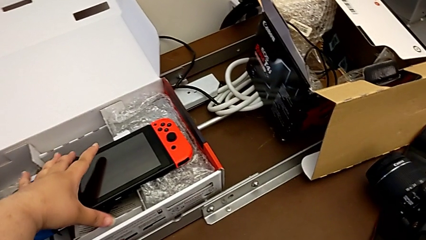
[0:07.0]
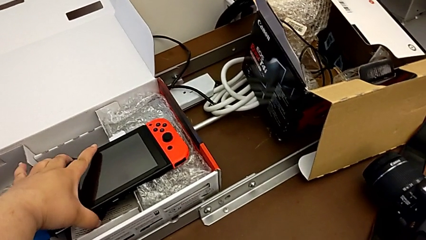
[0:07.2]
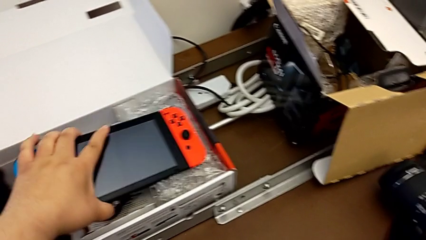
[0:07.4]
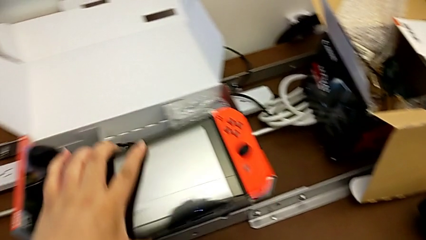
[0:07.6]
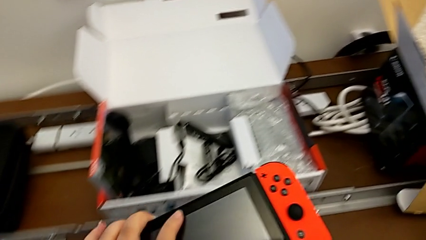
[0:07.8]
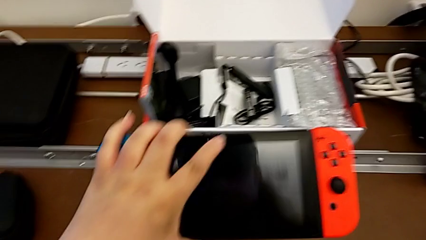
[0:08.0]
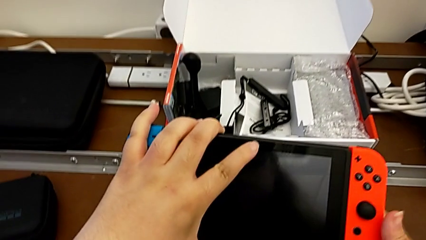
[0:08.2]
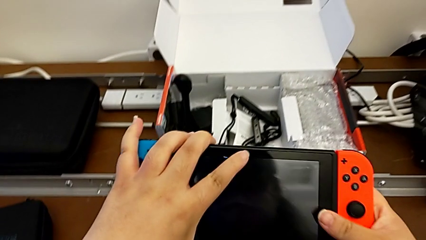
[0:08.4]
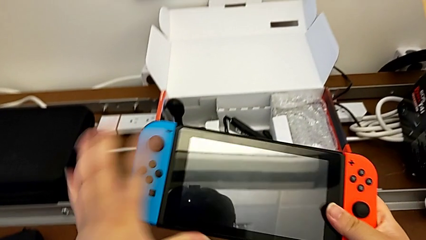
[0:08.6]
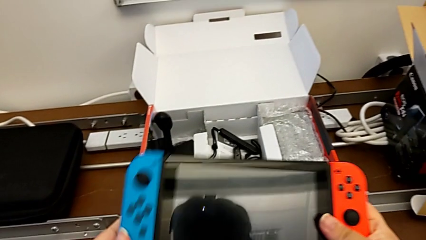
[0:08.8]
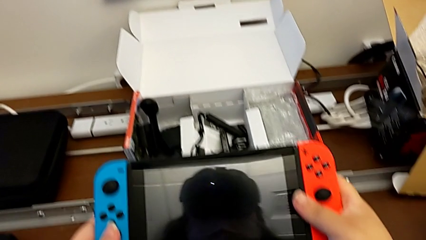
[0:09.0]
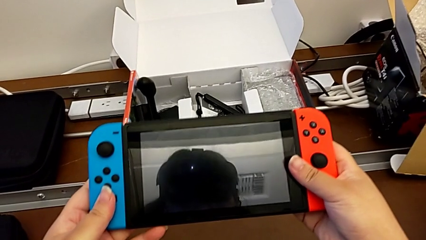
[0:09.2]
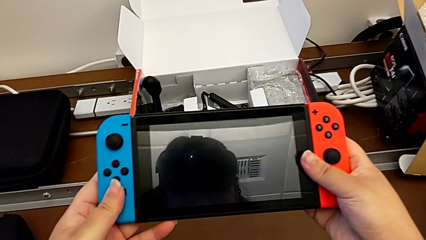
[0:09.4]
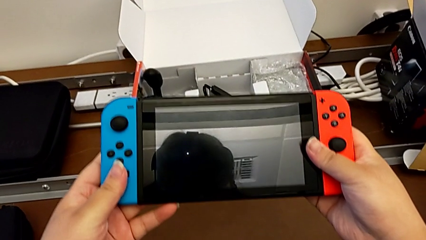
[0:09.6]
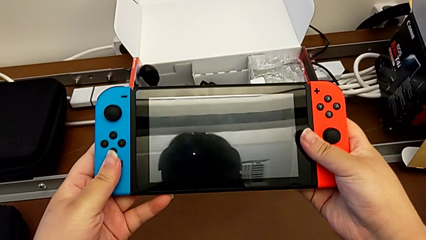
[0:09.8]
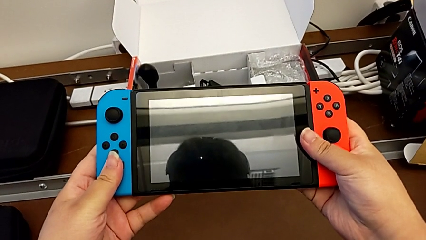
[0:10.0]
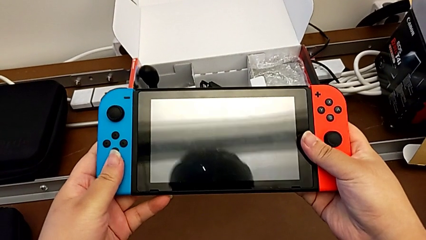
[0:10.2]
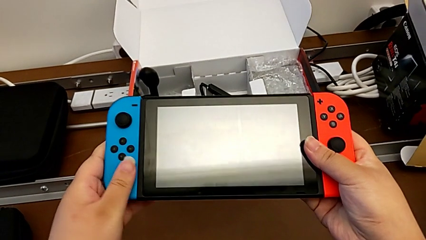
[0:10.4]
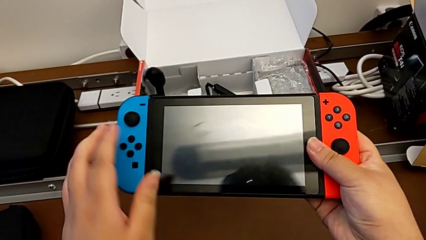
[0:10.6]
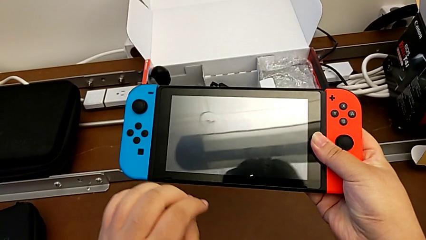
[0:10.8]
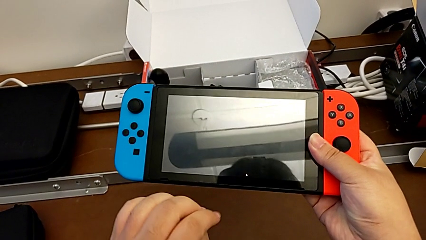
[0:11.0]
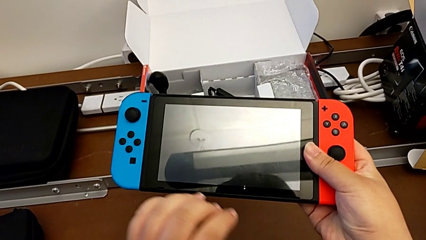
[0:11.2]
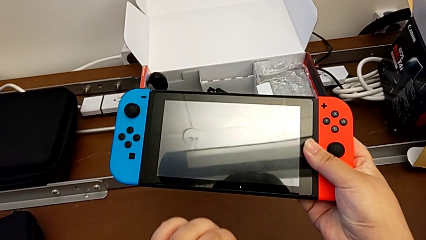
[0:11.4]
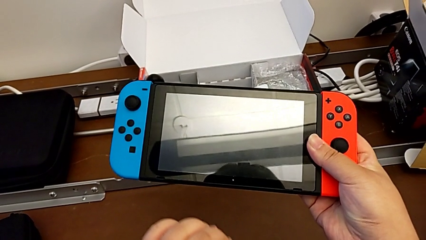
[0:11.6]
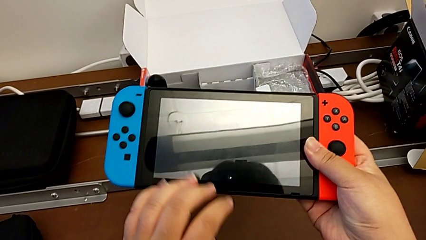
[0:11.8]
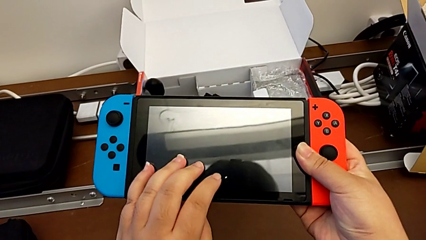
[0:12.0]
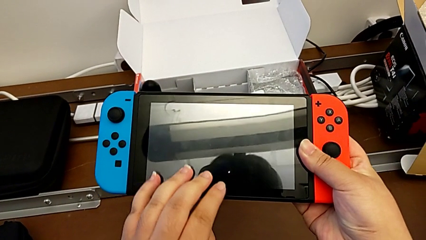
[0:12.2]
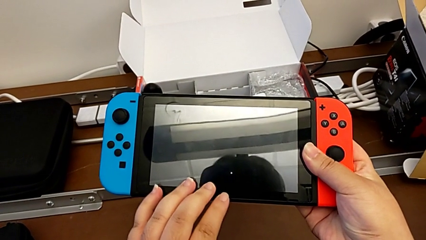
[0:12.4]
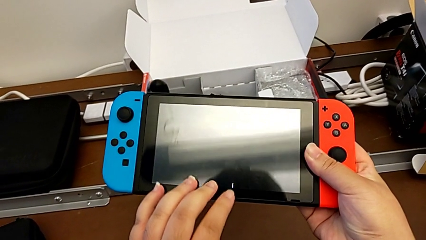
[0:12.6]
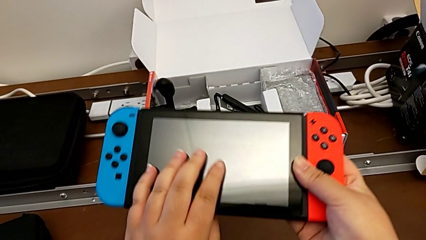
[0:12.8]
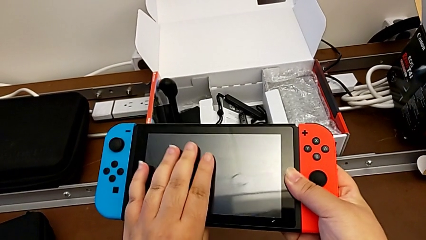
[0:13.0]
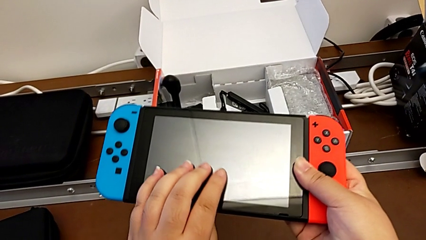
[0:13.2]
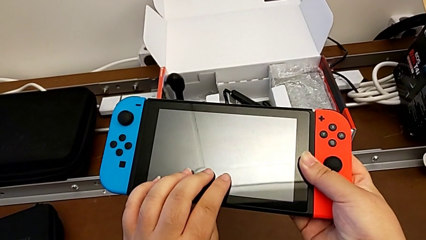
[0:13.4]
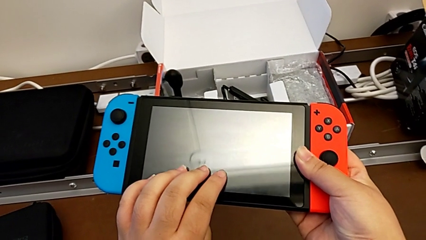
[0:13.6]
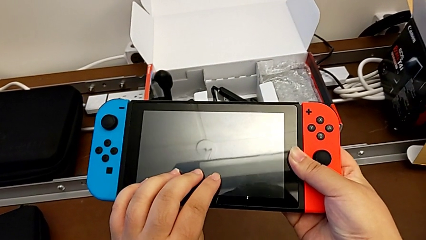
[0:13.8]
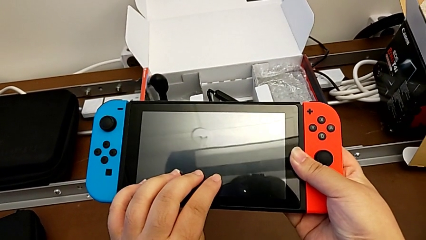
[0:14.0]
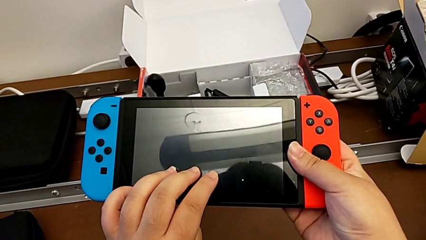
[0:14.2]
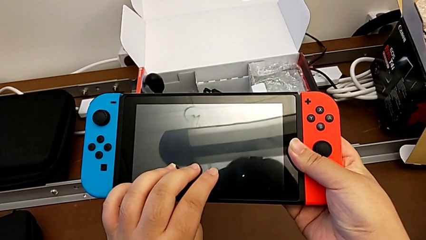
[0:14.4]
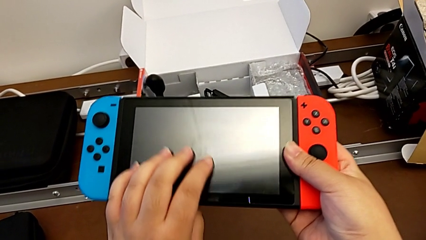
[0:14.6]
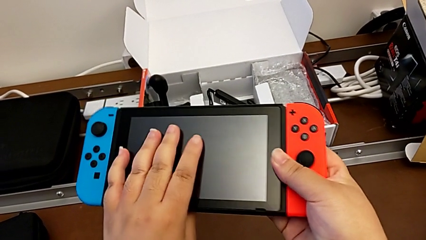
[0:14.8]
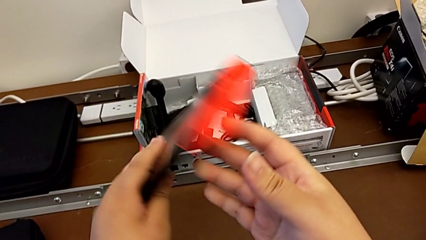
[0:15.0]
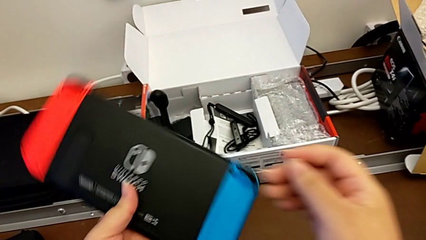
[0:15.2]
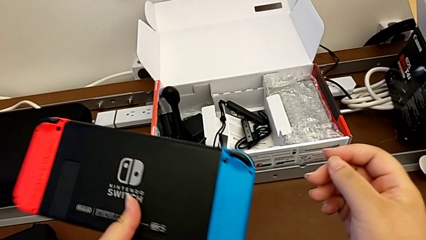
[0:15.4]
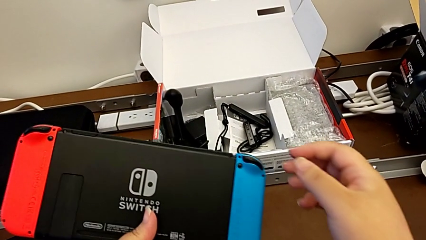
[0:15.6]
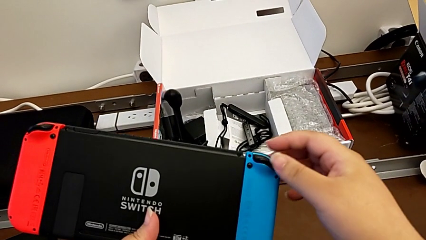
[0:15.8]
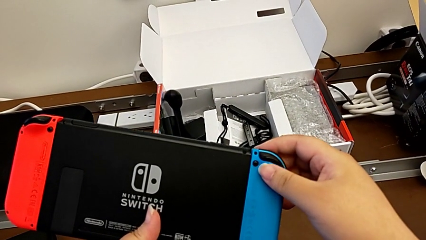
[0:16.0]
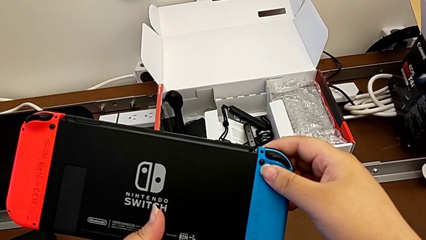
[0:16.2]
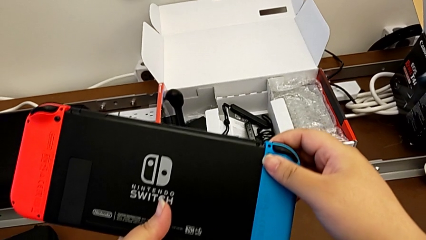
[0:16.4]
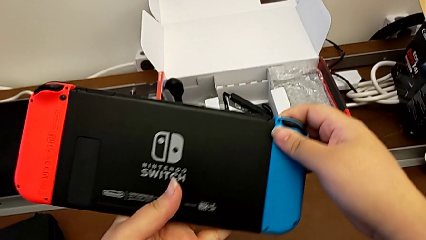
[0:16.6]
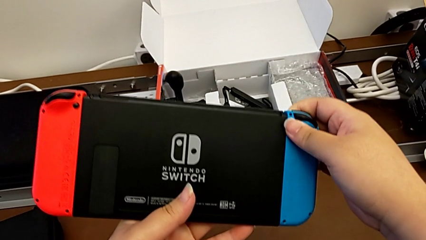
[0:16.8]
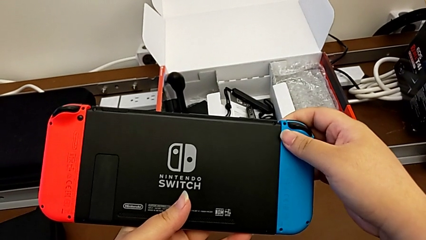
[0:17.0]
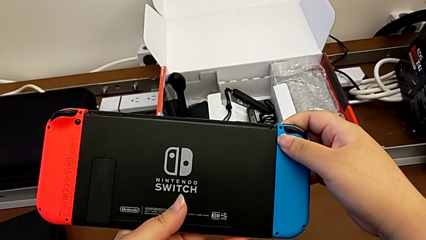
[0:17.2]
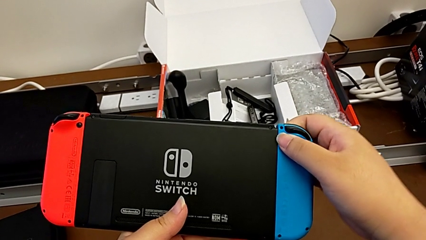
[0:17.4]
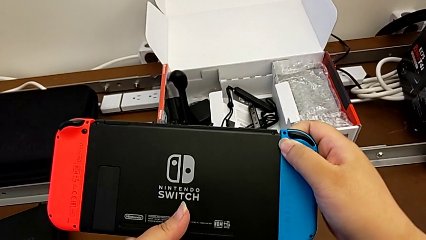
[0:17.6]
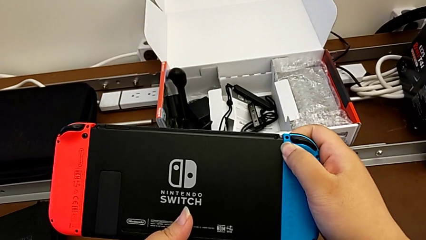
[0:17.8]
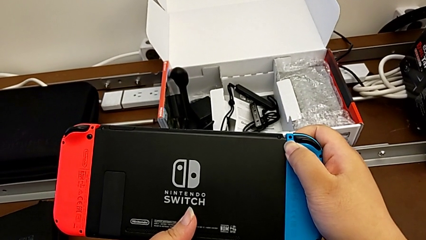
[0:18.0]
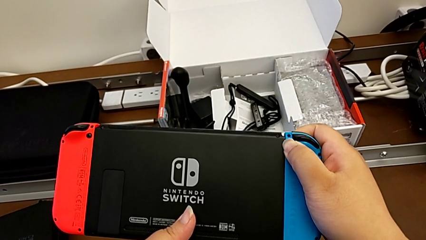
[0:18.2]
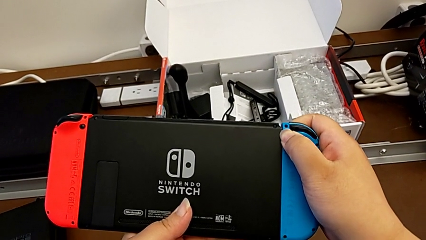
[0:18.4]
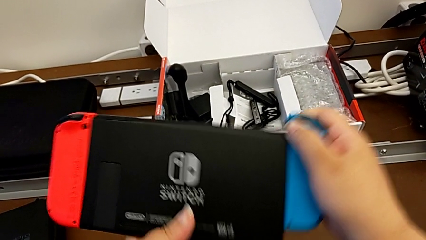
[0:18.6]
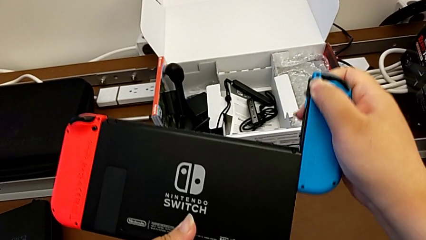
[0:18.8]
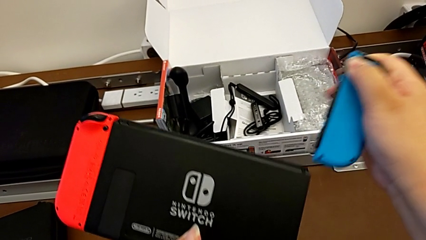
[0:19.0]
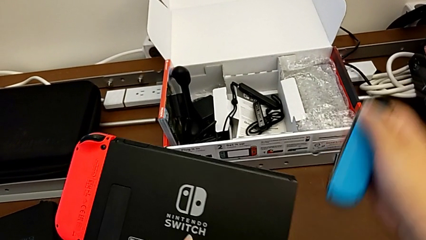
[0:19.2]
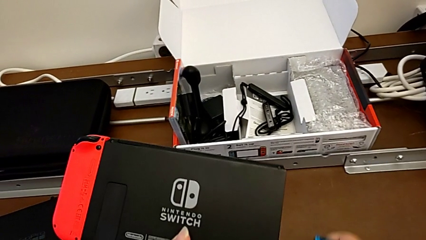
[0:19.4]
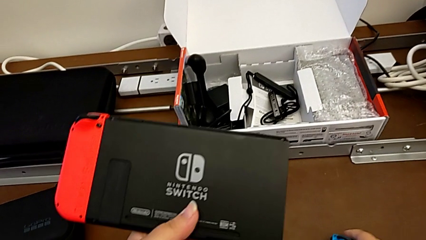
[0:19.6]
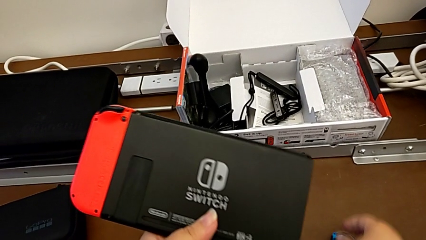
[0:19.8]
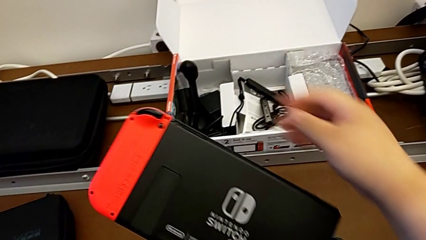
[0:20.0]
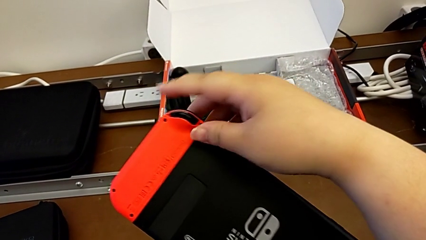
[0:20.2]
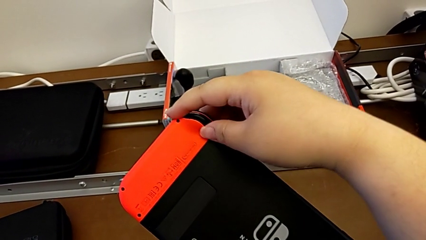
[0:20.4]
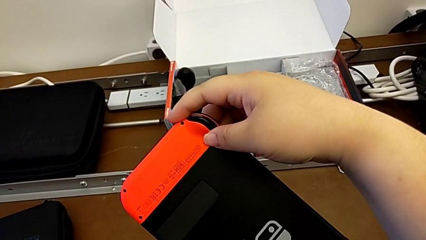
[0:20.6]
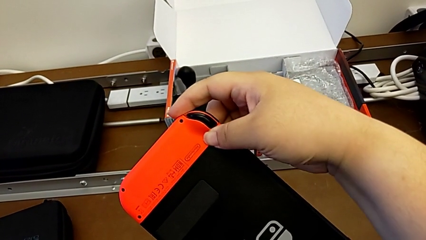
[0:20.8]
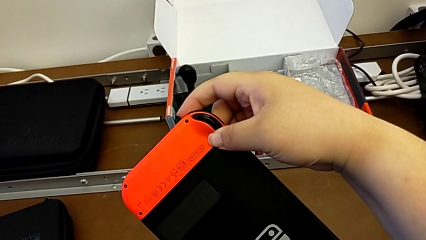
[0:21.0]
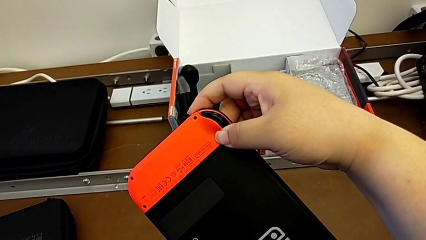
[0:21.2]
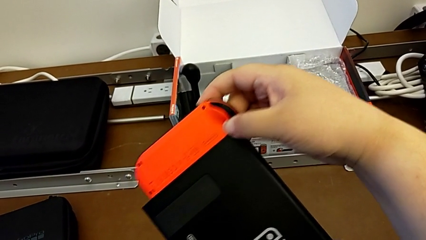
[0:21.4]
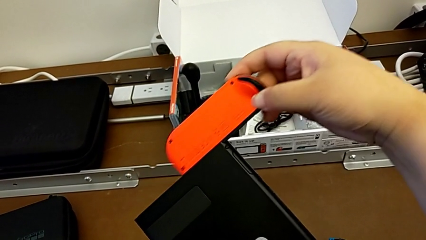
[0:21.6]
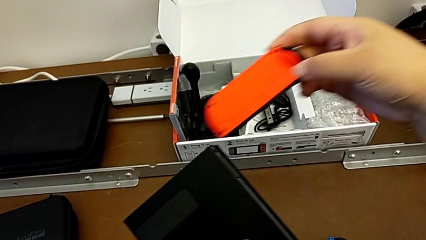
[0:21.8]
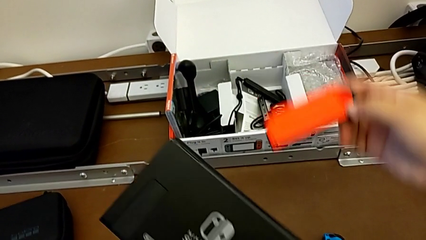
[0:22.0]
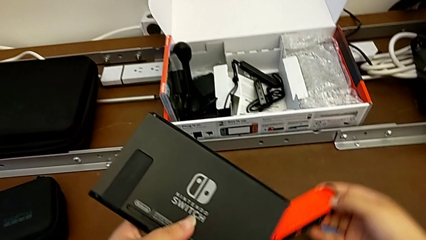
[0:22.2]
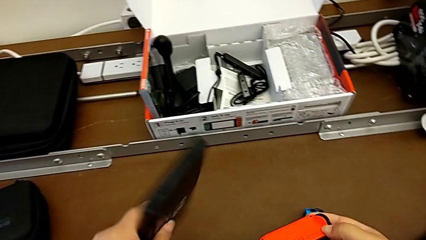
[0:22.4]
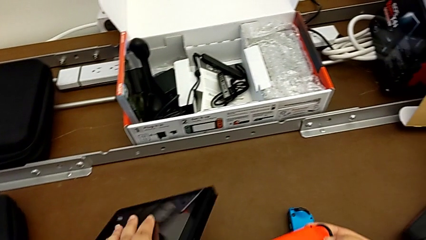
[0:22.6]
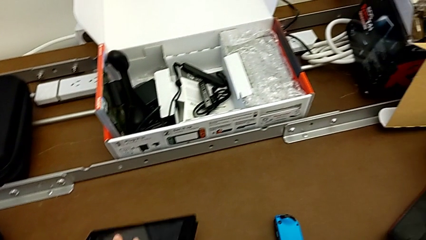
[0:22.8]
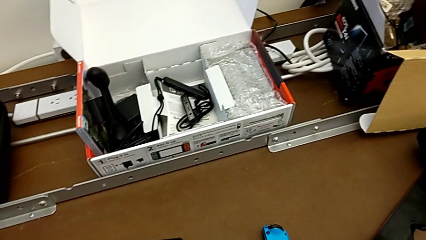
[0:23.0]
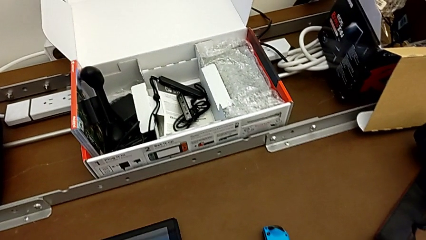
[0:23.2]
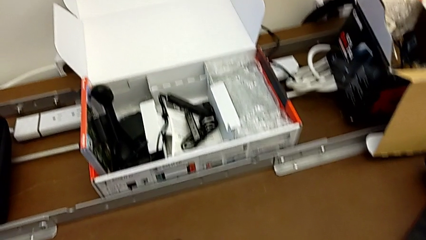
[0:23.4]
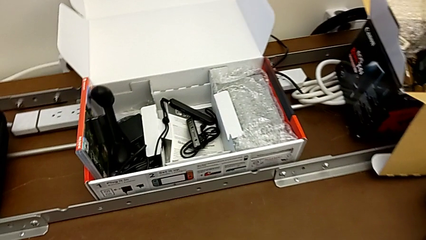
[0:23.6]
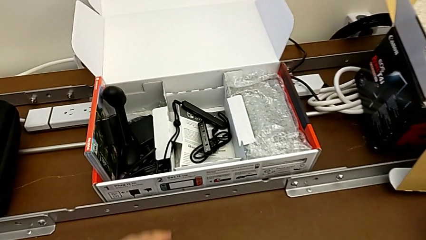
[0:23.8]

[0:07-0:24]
The camera wearer is changing the handheld mode to the joy-con comfort grip. They grab the Nintendo Switch, hold it, rotate it, press the black button, withdraw the blue Joy-Con controller, place it, press the black button, withdraw the red Joy-Con controller with the right hand and place the Nintendo Switch with the left hand.
